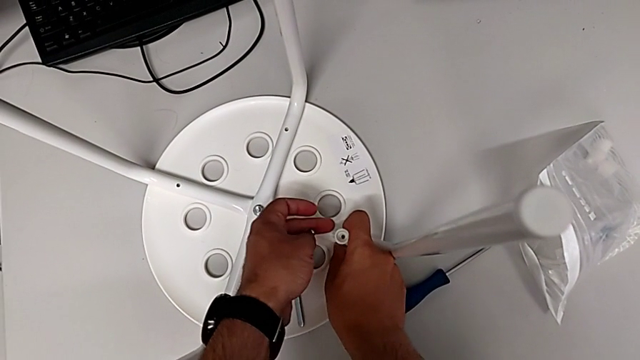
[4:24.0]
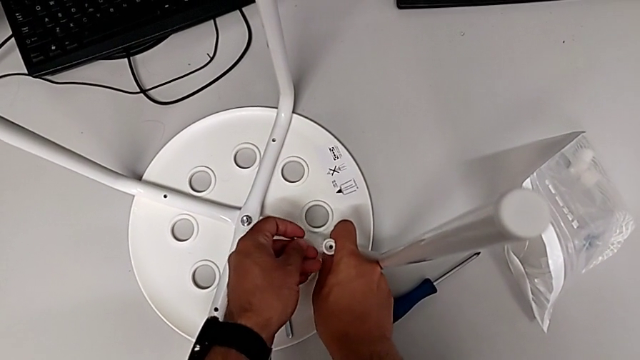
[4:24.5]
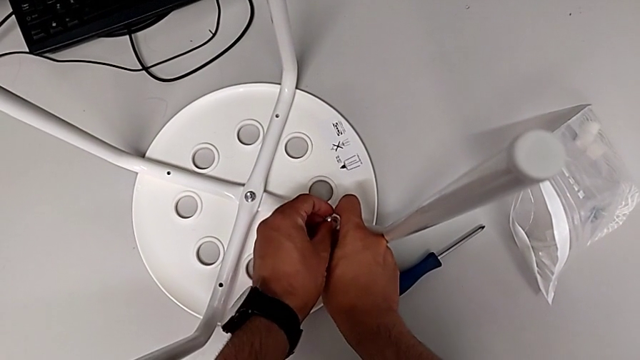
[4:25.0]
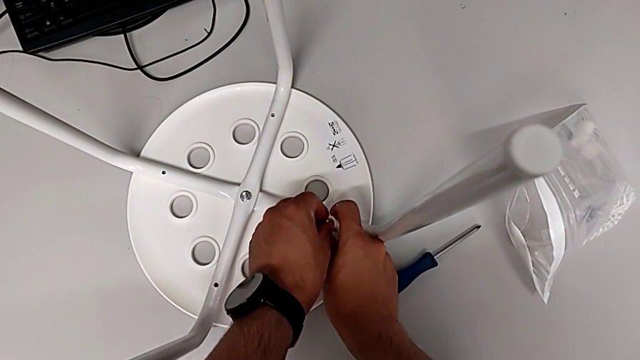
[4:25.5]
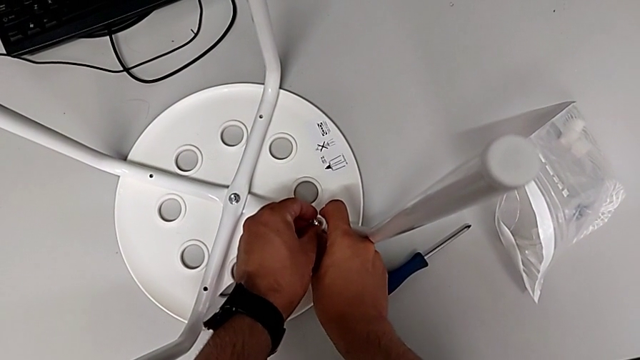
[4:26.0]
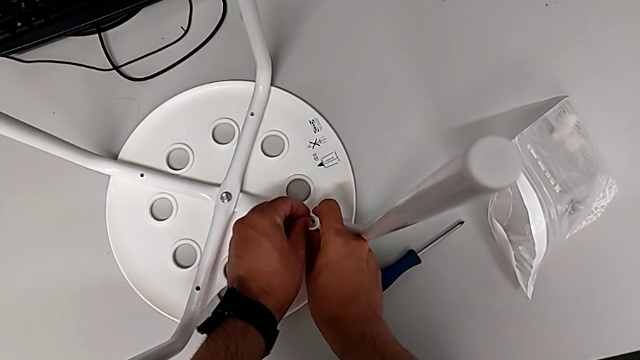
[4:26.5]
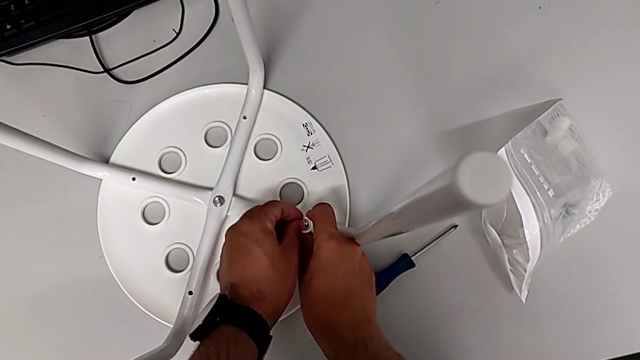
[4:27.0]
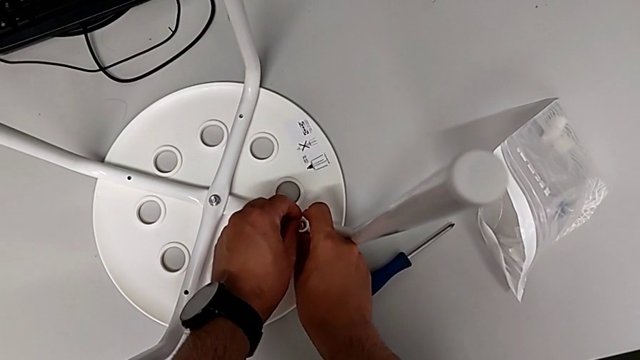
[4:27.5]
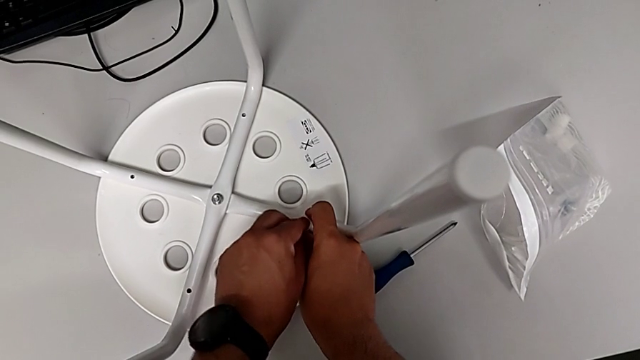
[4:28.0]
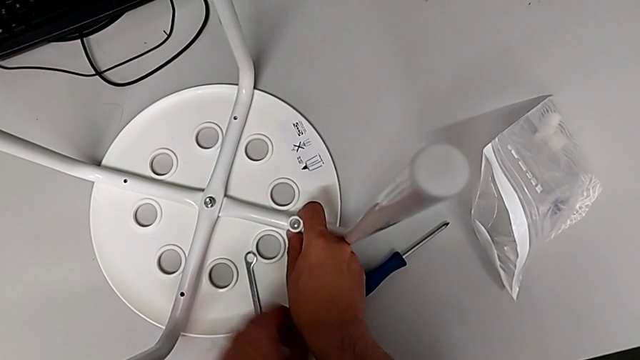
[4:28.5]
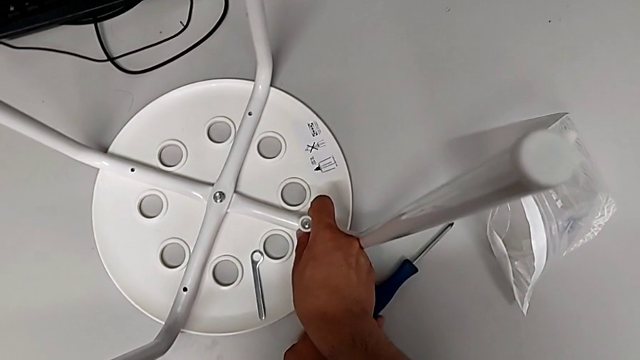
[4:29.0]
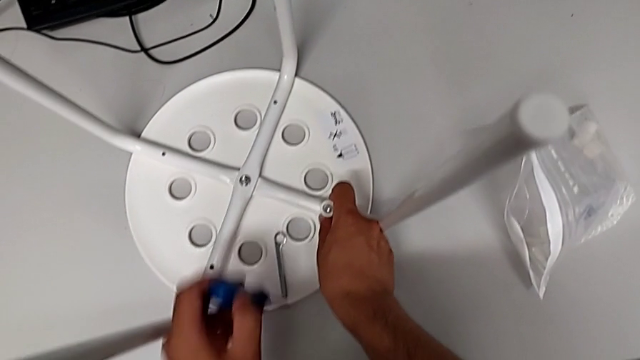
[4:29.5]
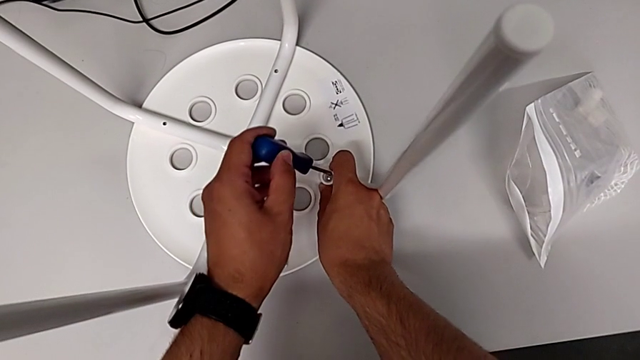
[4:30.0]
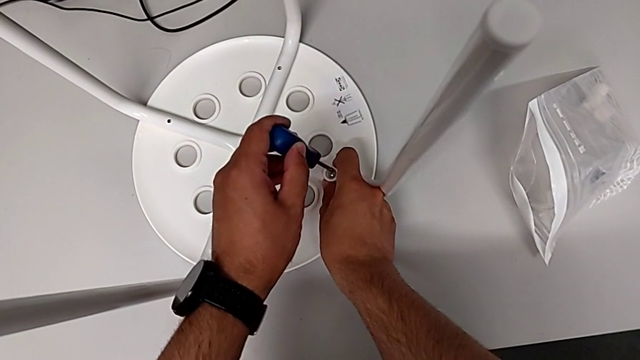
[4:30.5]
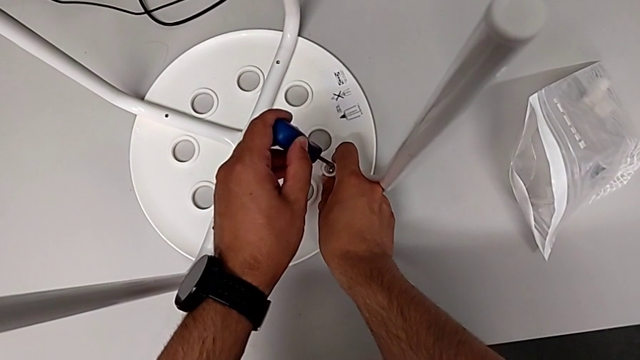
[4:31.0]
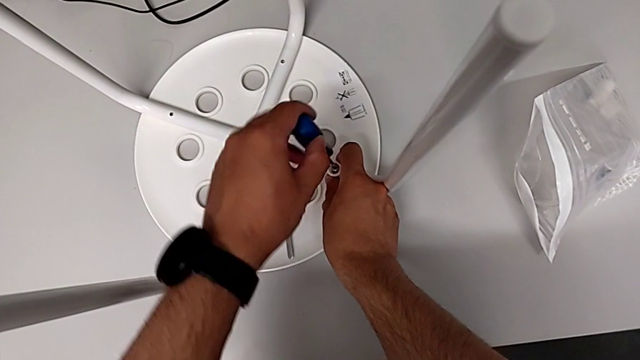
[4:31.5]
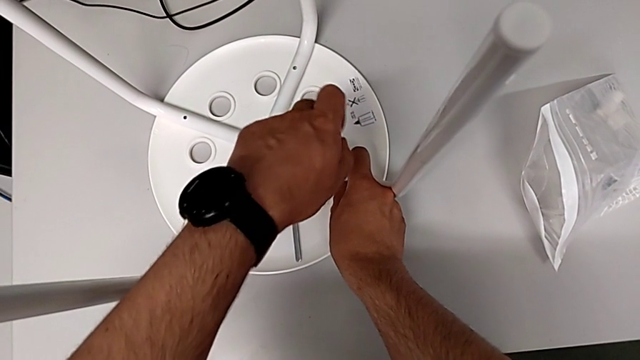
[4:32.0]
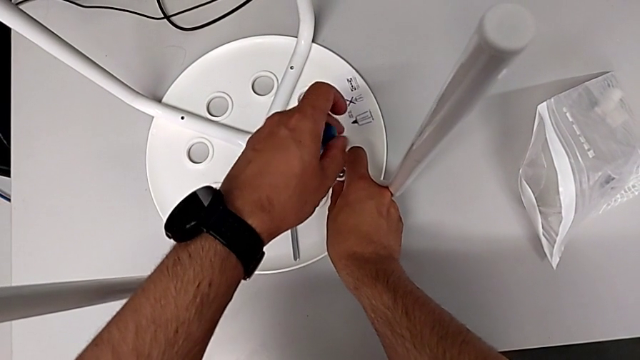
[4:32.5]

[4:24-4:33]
The camera wearer is assembling the seat. They insert the screw, grab the screwdriver and insert it.

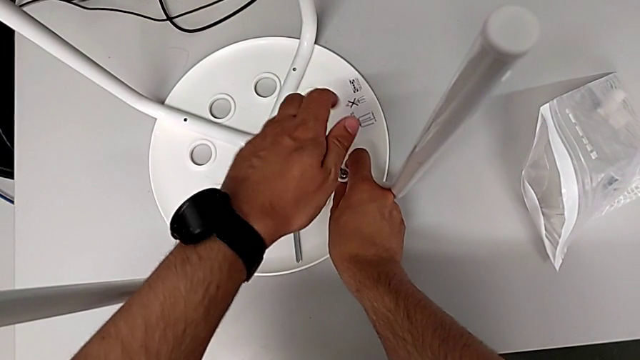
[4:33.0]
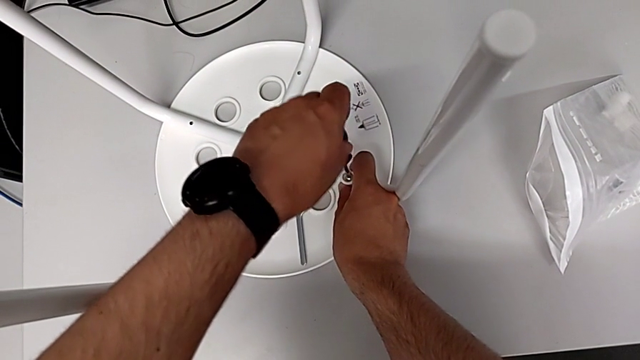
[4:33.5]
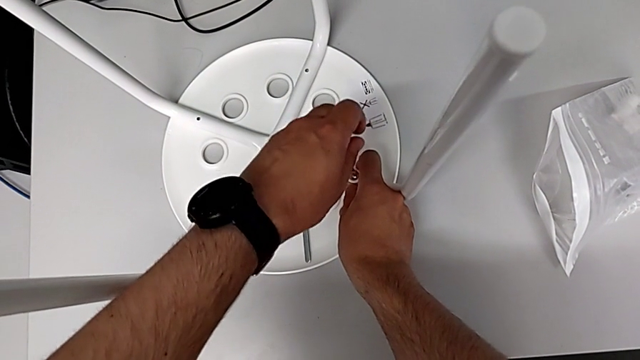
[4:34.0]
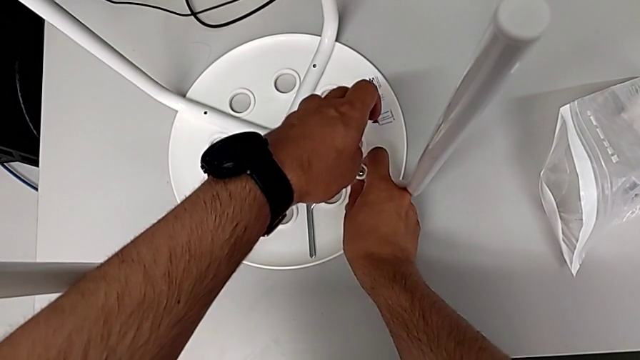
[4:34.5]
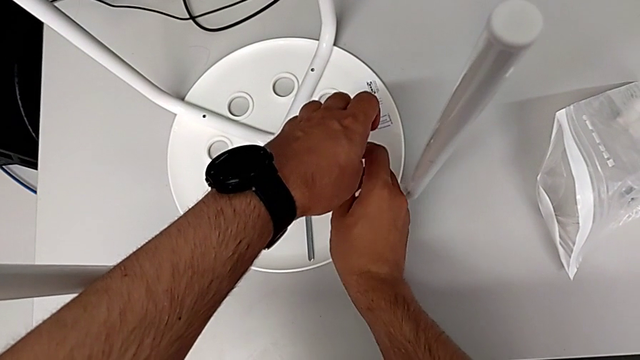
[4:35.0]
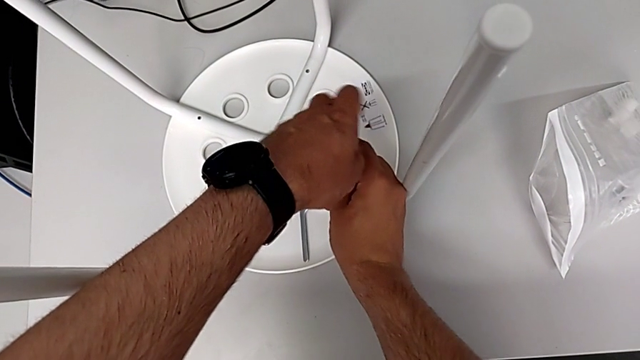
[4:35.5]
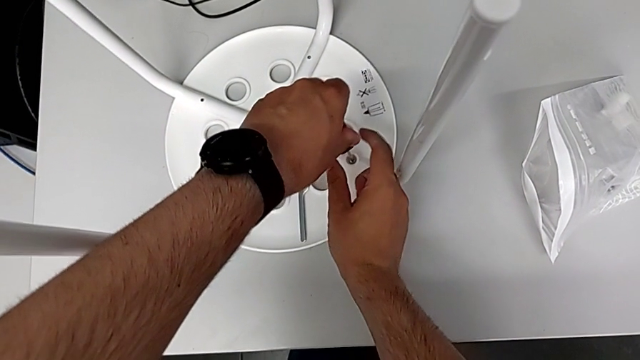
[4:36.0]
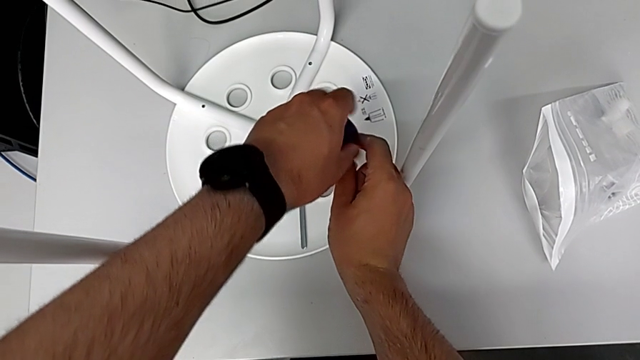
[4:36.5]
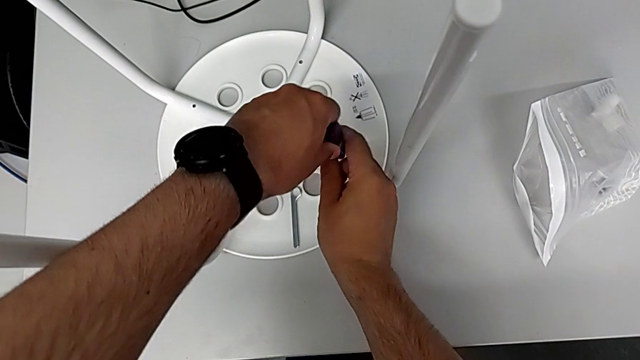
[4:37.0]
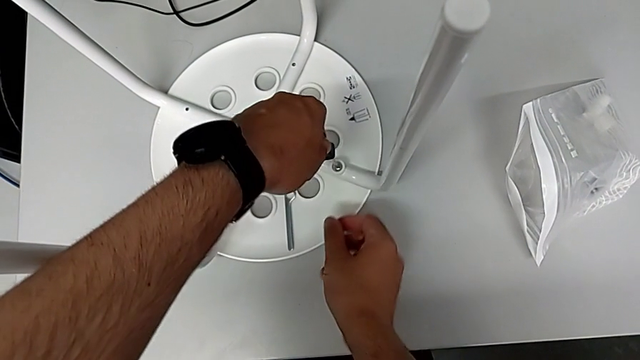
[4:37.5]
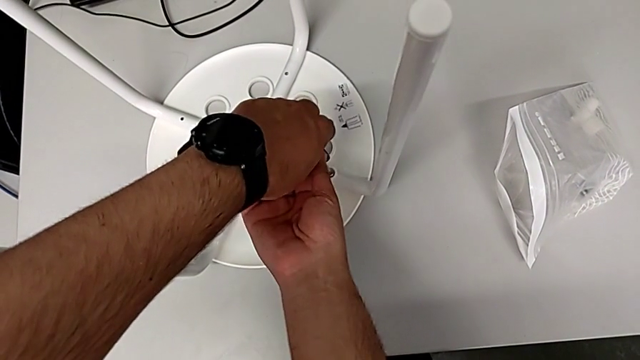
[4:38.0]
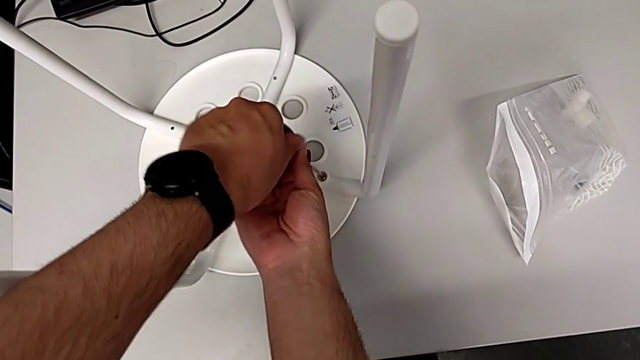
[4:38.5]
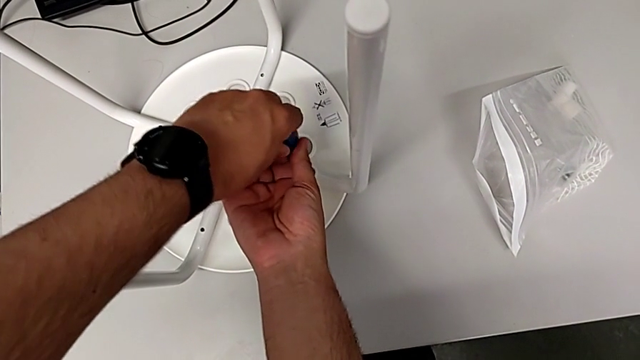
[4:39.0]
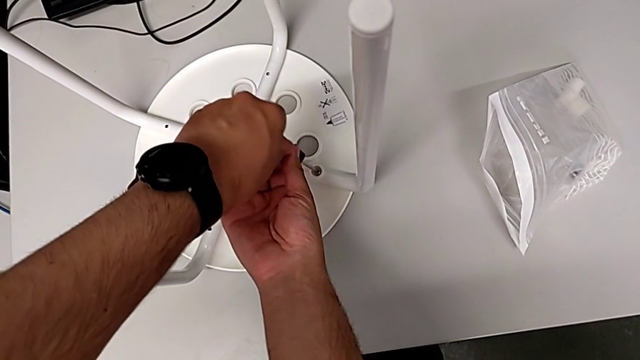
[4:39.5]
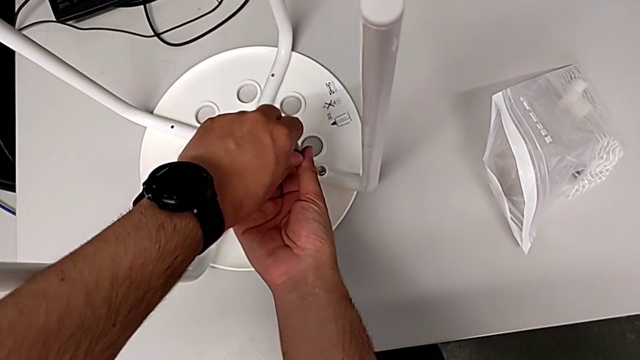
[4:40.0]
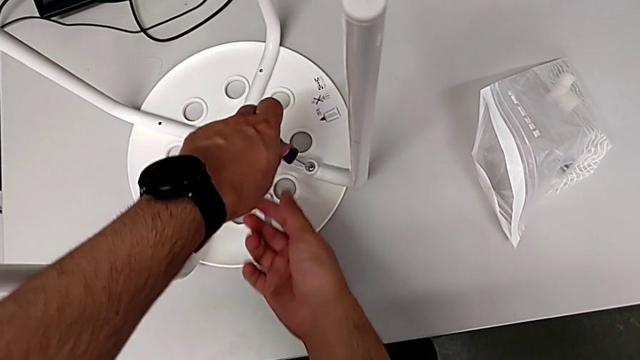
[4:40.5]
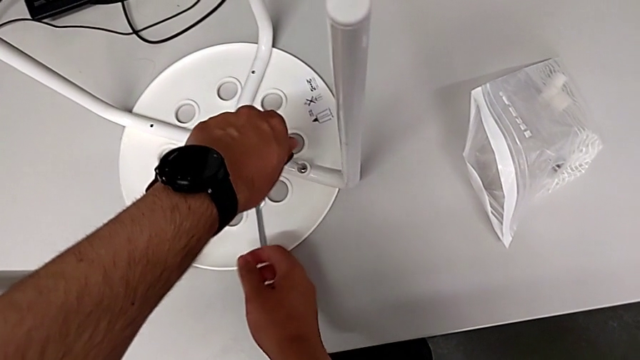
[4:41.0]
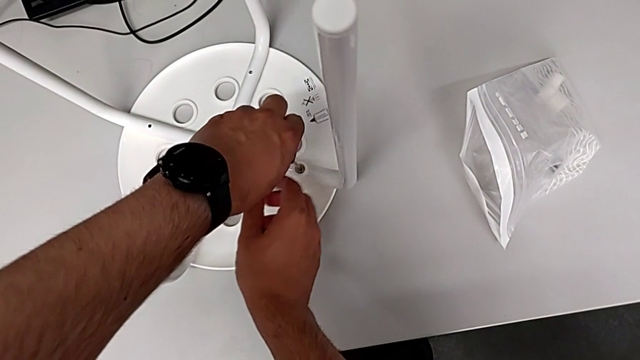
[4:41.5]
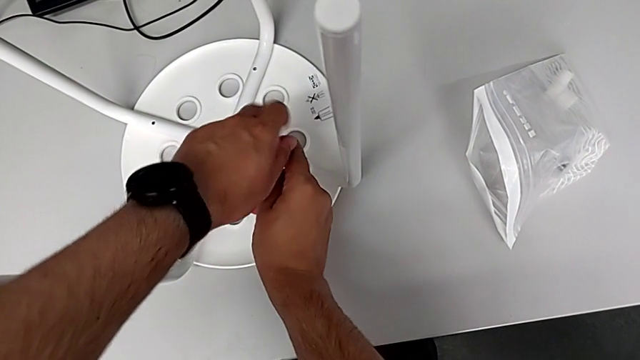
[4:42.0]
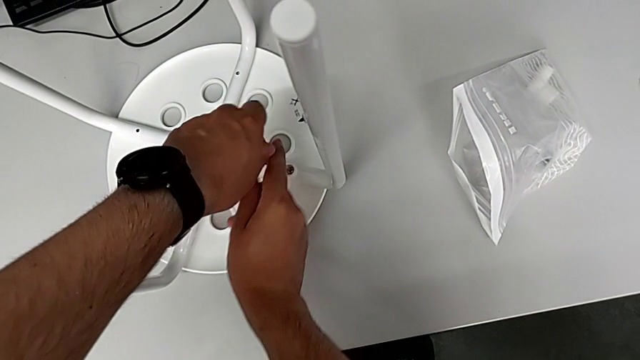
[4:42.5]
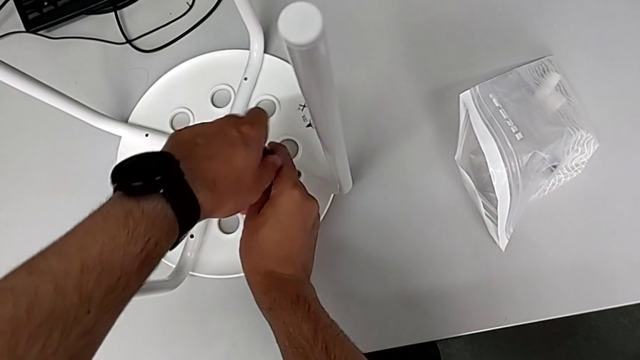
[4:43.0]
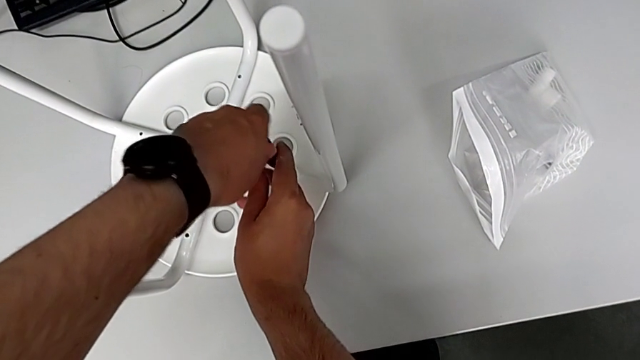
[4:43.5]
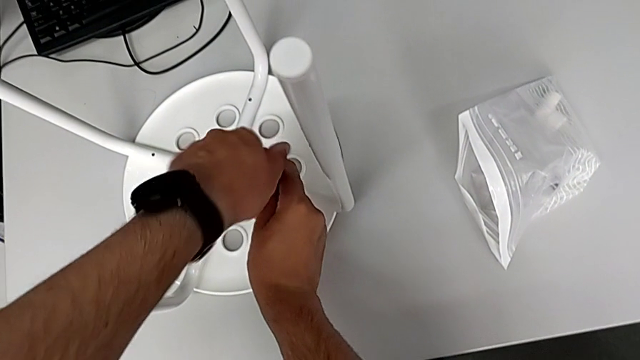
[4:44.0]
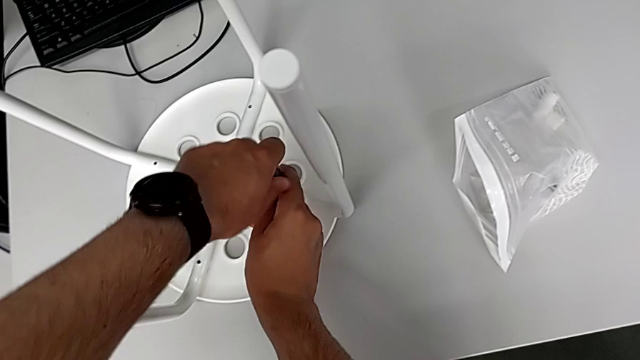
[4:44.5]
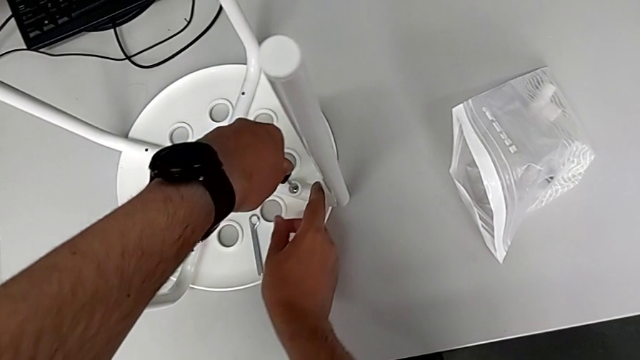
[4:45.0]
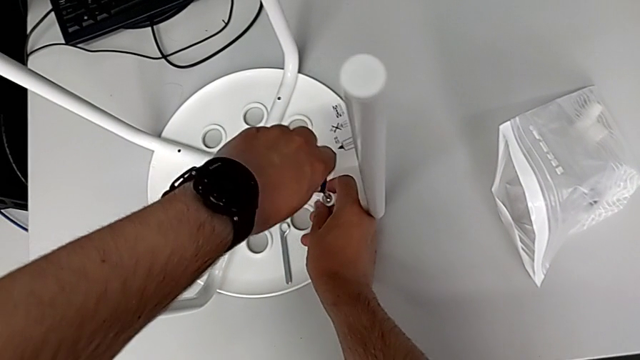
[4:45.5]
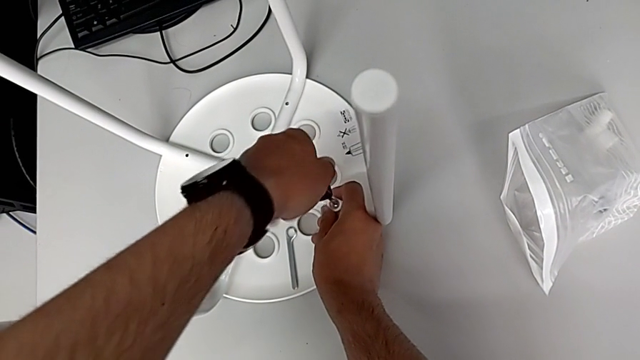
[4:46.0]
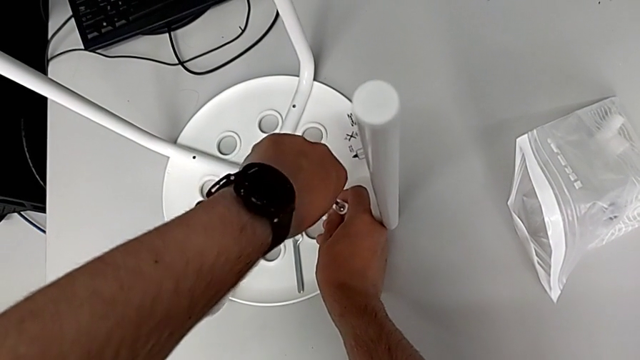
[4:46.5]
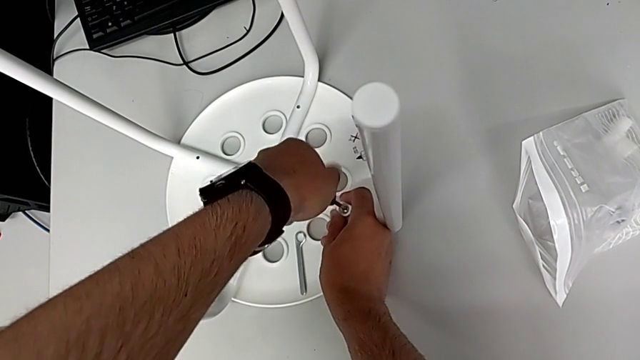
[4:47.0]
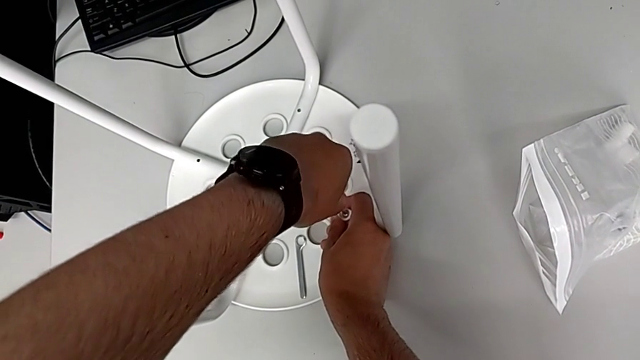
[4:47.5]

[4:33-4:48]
The camera wearer is assembling the seat. They keep screwing the screw.
